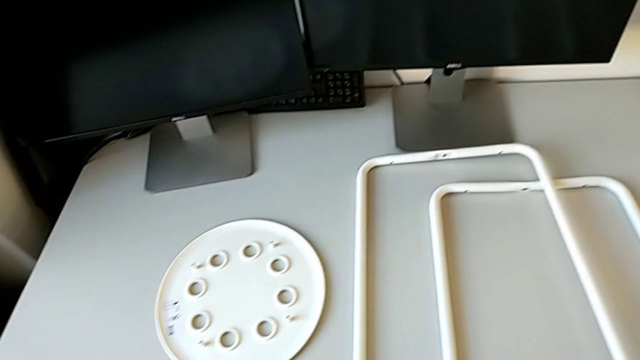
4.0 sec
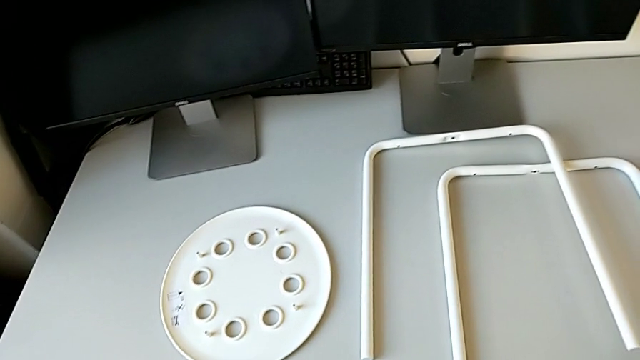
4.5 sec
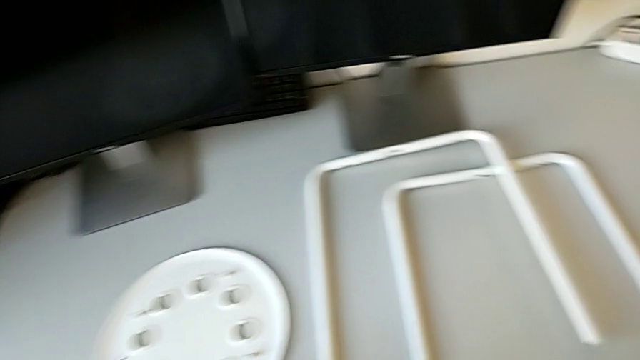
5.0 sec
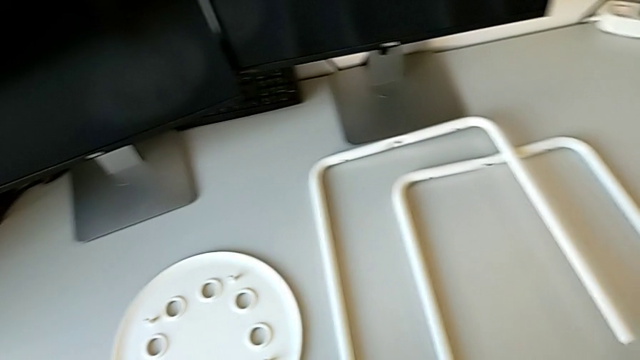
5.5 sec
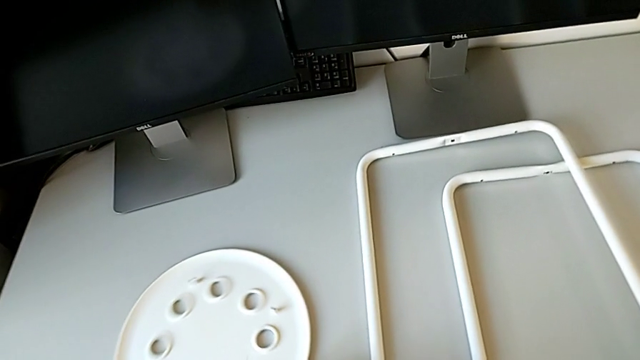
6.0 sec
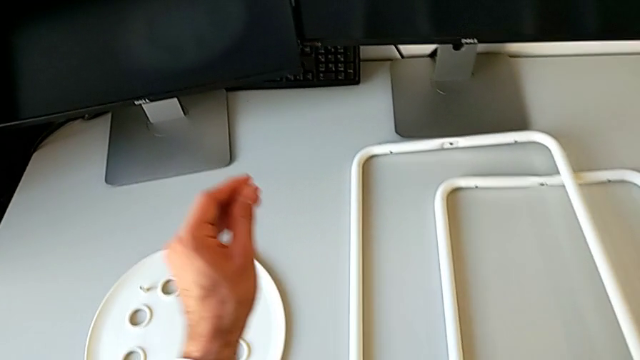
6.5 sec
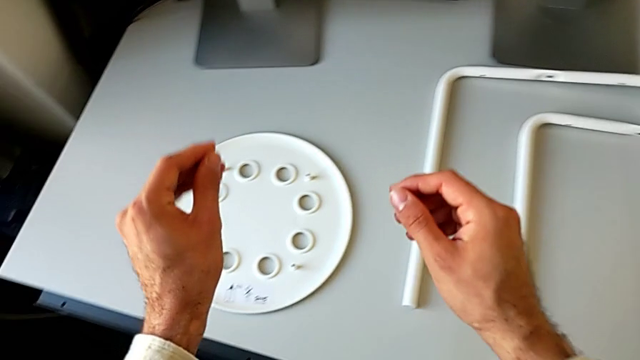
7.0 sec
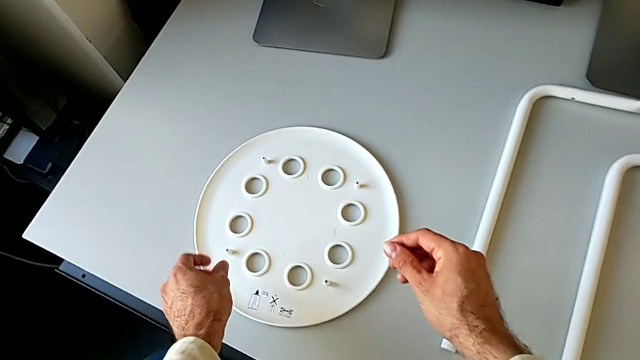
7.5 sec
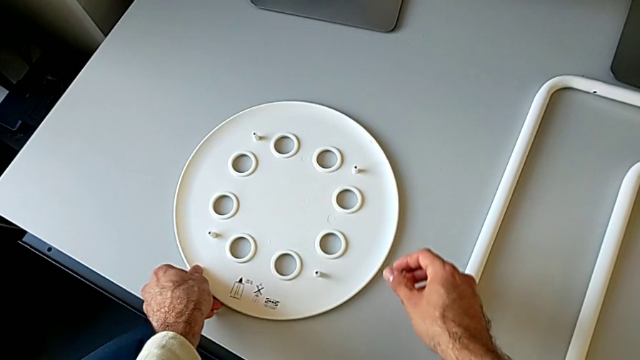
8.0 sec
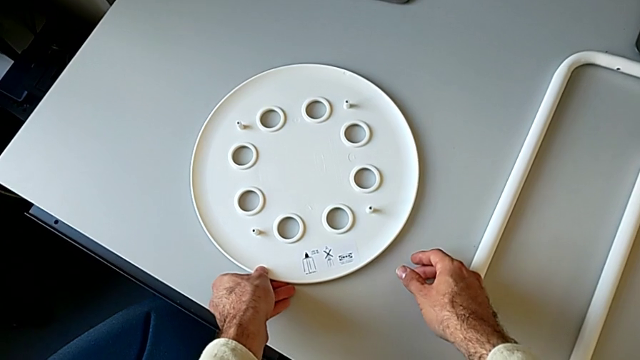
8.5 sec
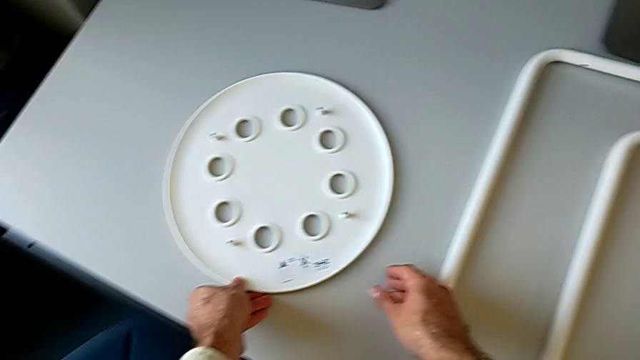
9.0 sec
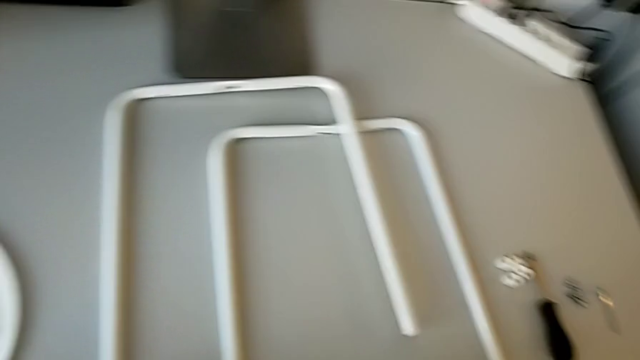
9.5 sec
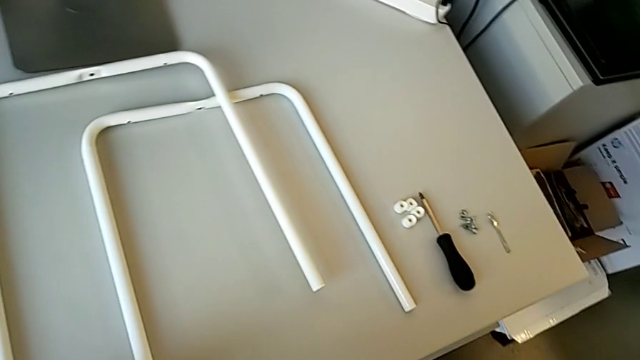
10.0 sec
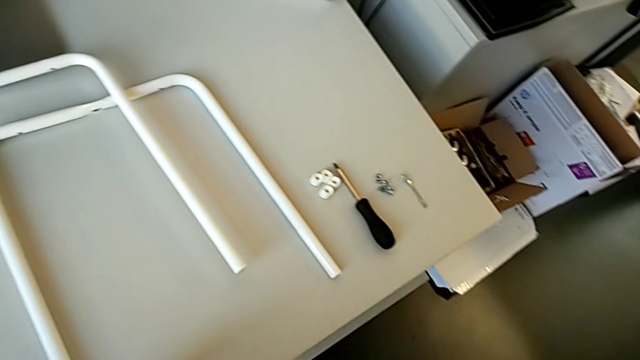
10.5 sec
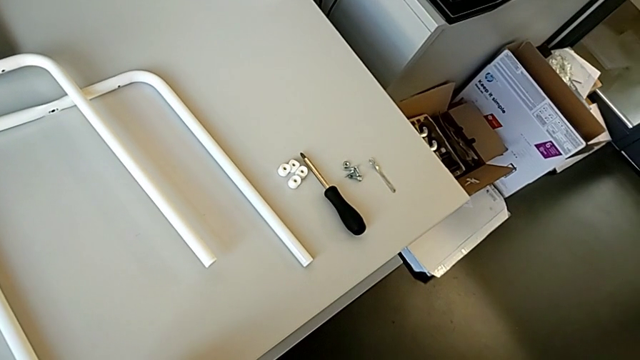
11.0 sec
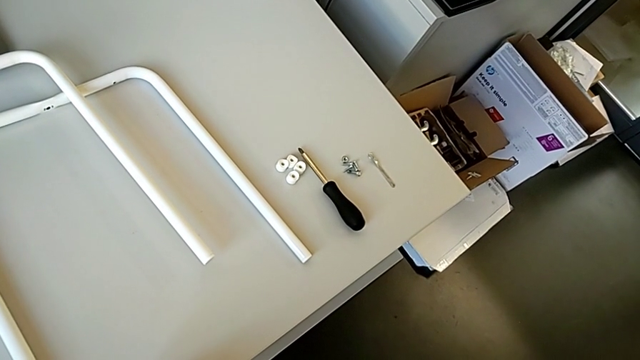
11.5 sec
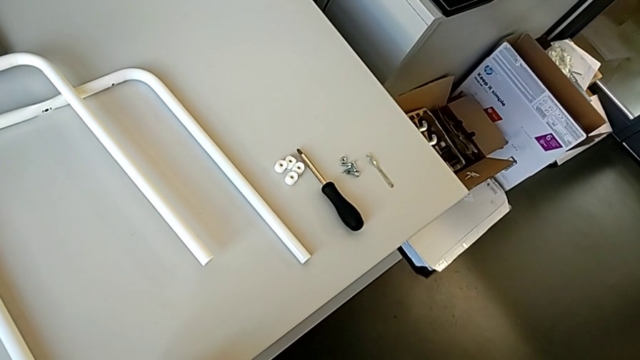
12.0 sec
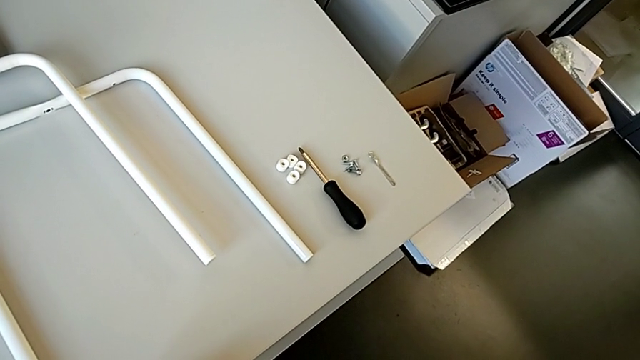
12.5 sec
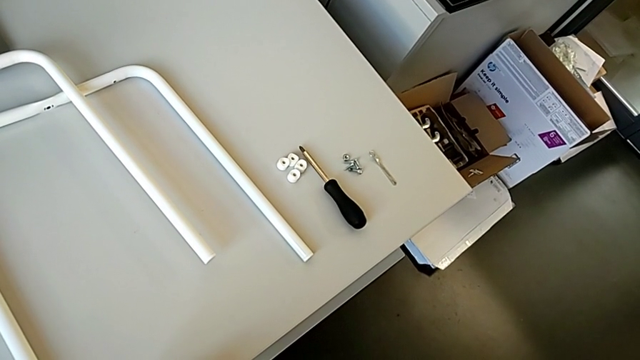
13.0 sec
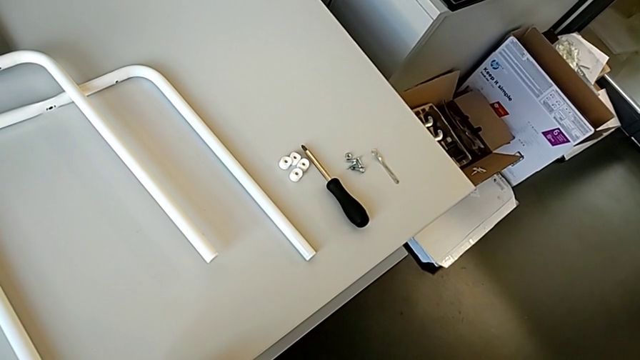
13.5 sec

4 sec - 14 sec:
The camera wearer is assembling the legs of the stool. They rotate the seat, inspect it and inspect the leg.

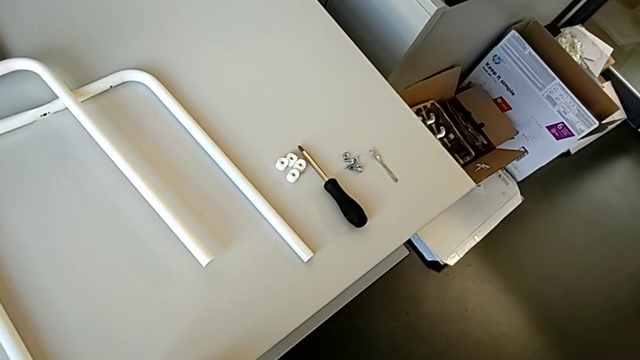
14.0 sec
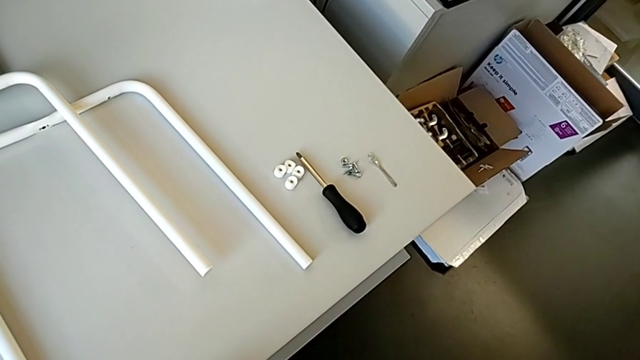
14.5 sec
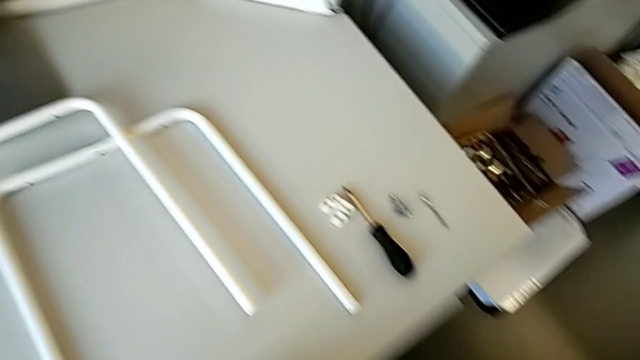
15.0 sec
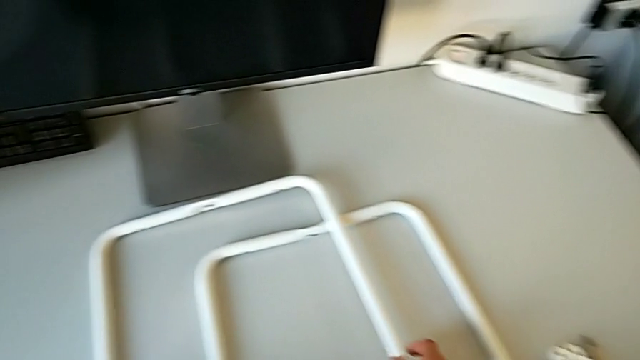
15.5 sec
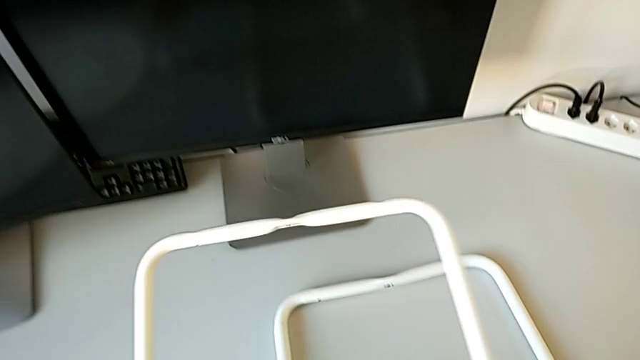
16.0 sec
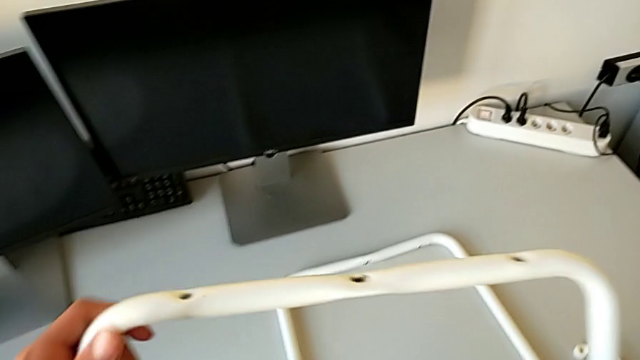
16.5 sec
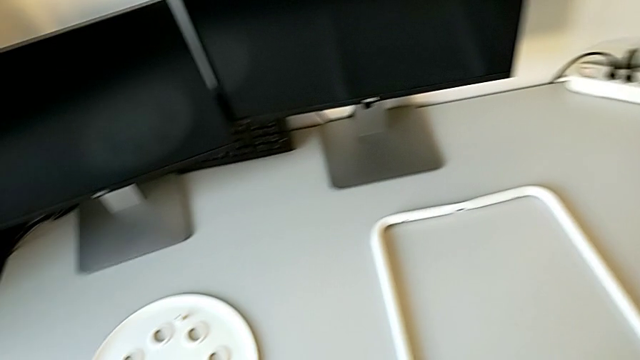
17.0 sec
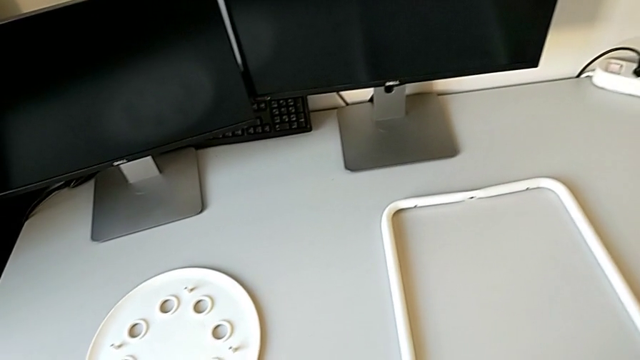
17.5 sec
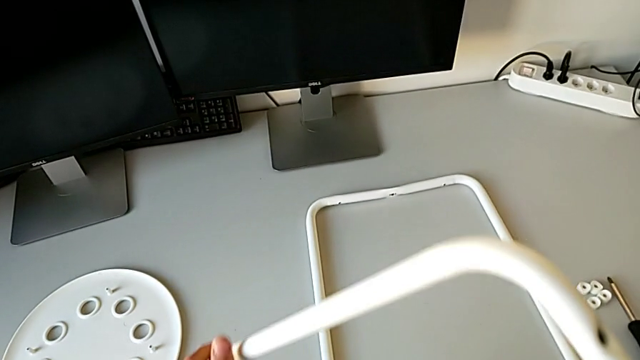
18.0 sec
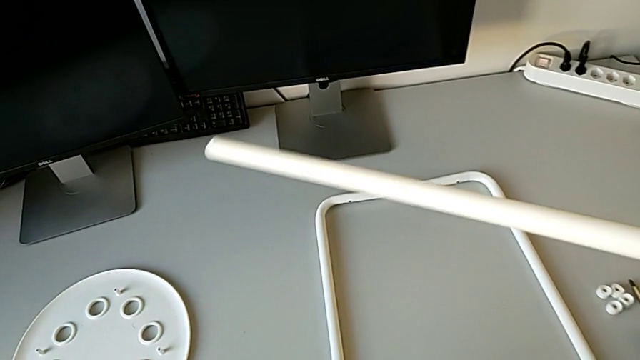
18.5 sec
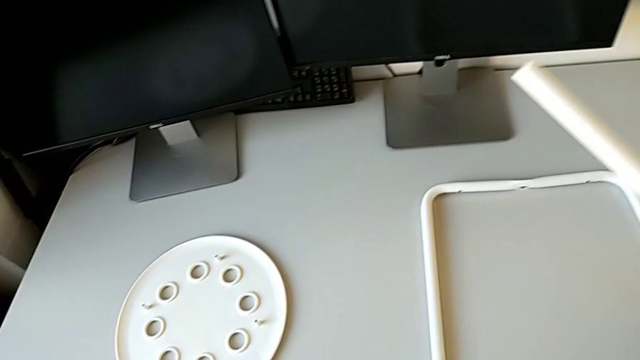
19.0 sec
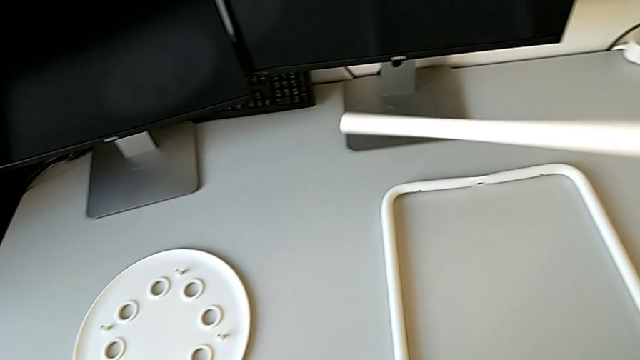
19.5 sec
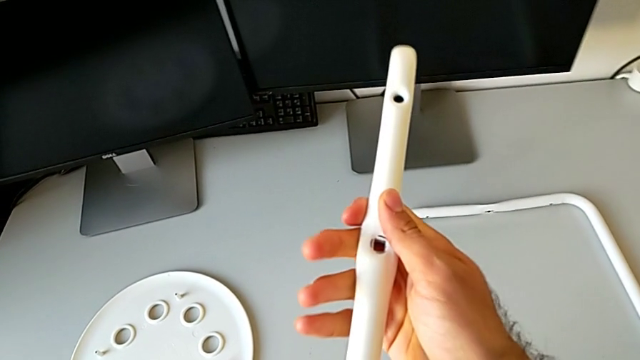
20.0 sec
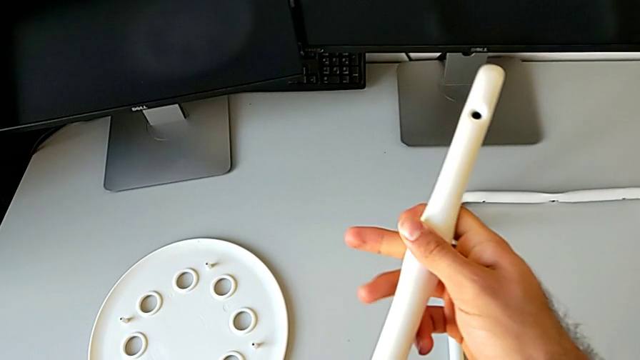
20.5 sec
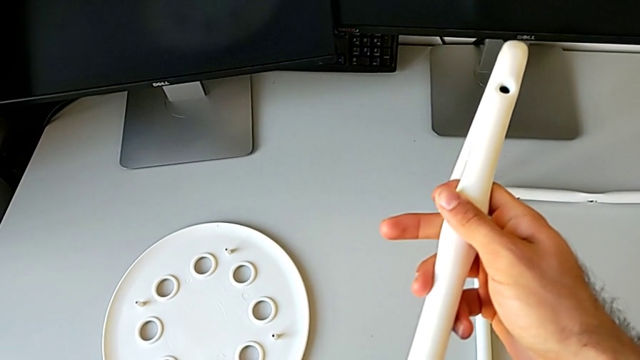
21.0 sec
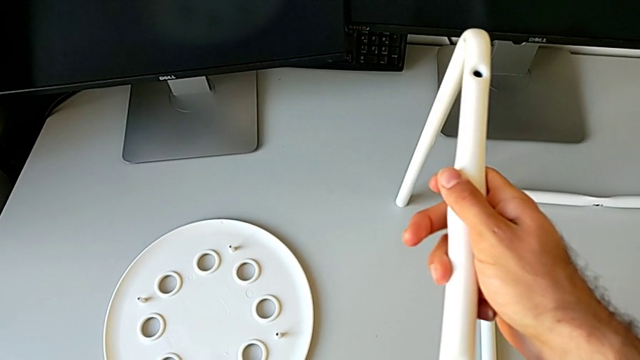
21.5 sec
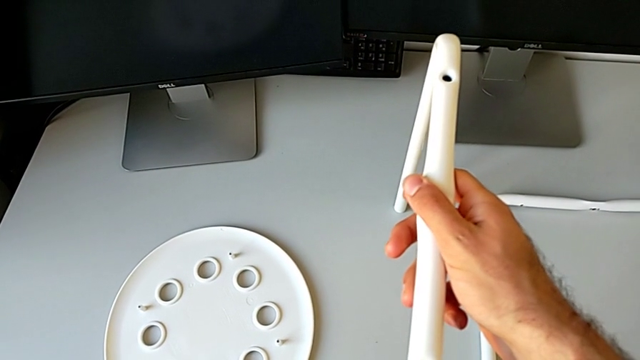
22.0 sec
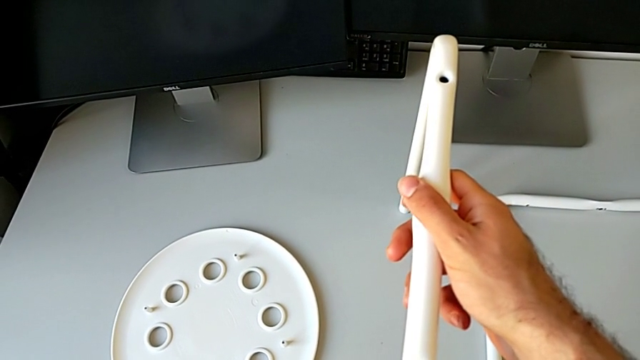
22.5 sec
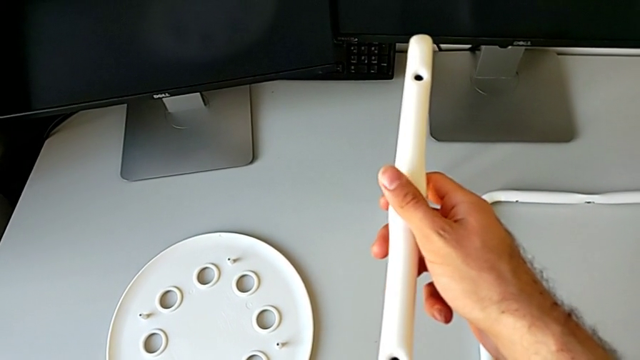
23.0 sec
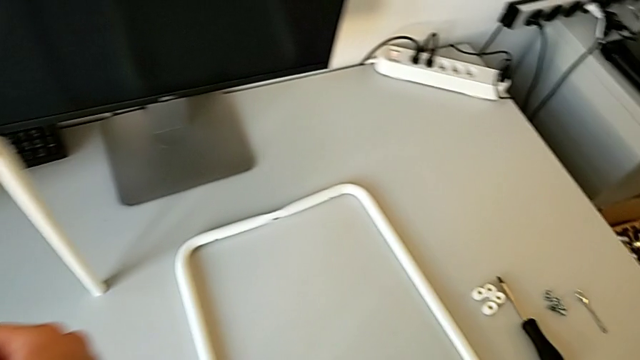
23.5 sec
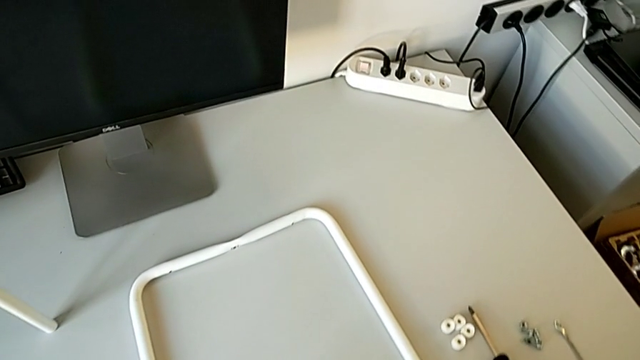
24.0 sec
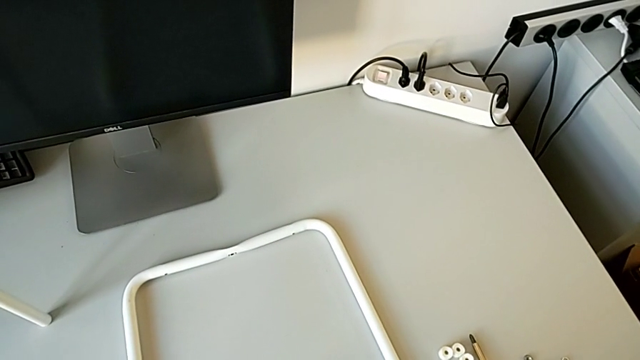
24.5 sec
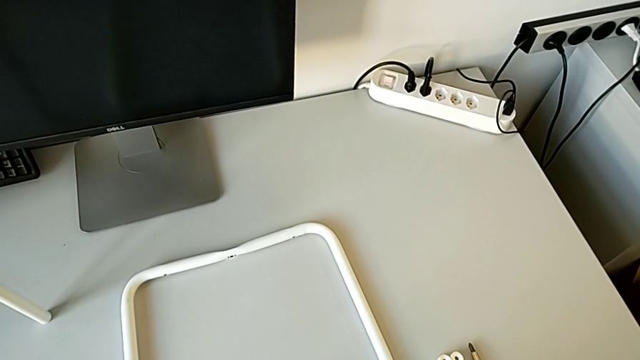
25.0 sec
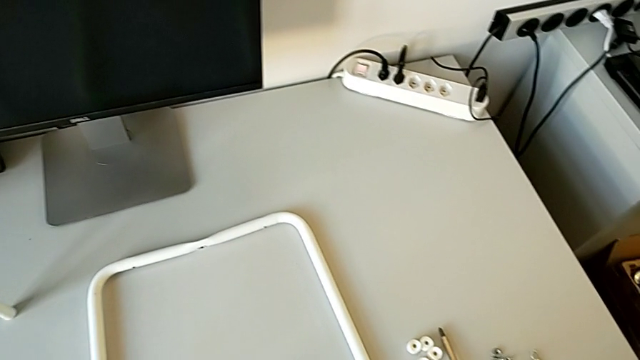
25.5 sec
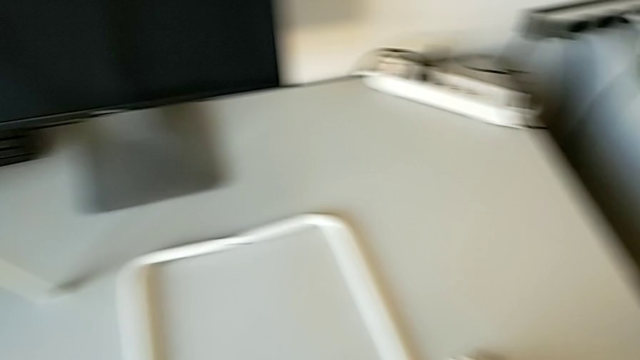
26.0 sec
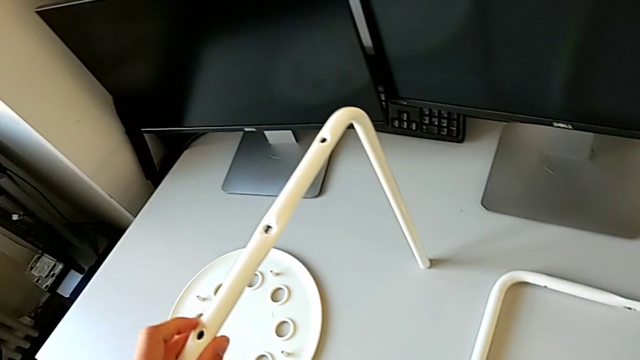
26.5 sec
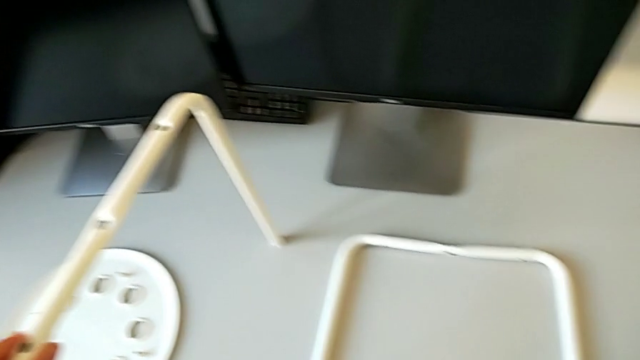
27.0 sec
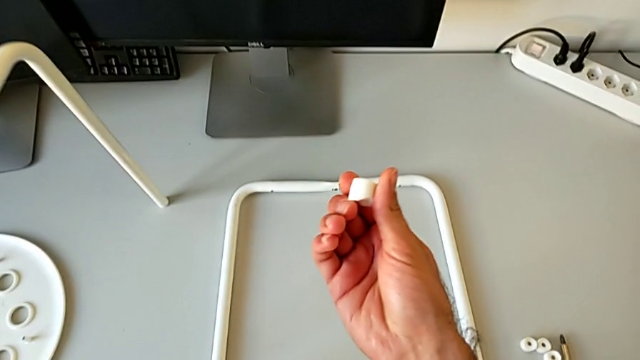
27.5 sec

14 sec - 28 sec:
The camera wearer is assembling the legs of the stool. They grab the leg, rotate it, place it and hold it. They grab the washer and wrongly inspect it.
